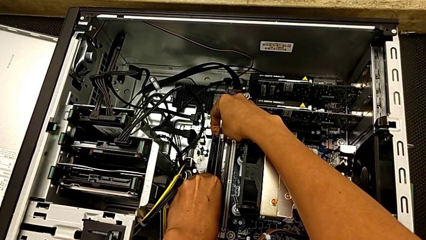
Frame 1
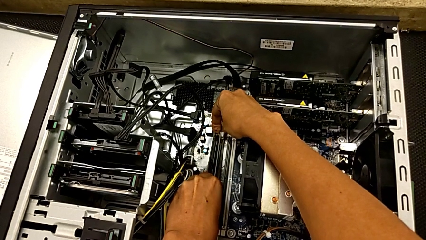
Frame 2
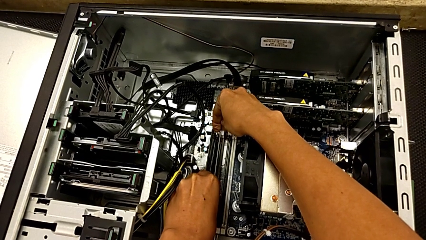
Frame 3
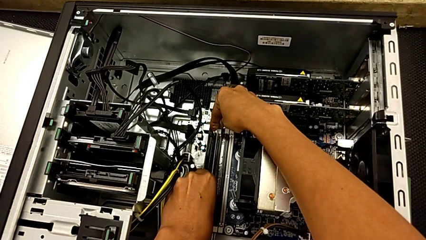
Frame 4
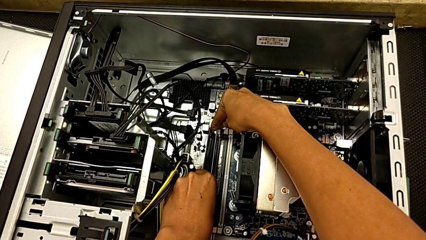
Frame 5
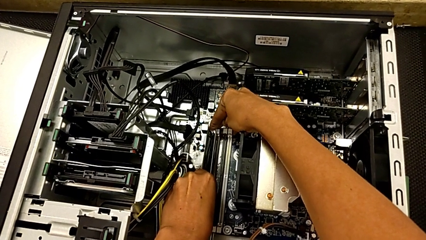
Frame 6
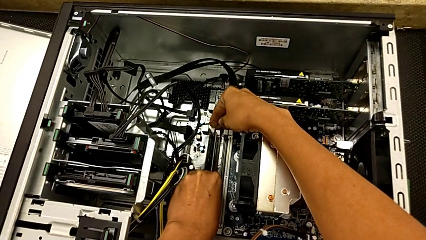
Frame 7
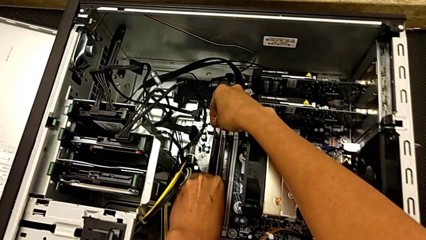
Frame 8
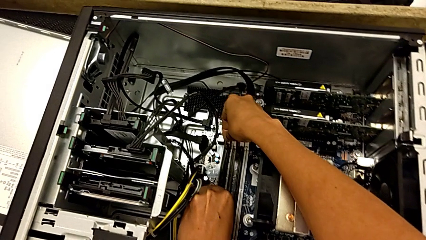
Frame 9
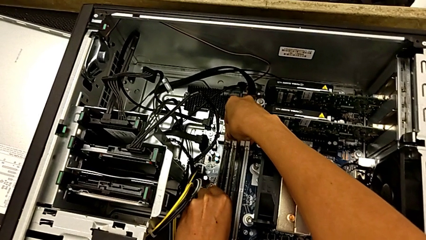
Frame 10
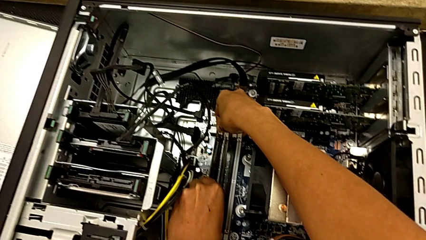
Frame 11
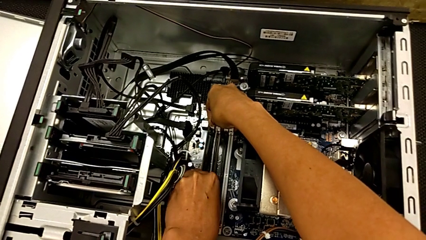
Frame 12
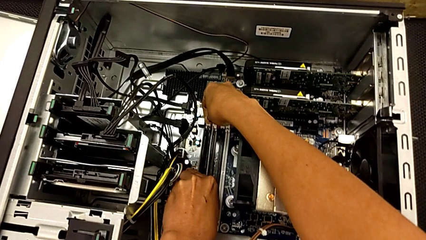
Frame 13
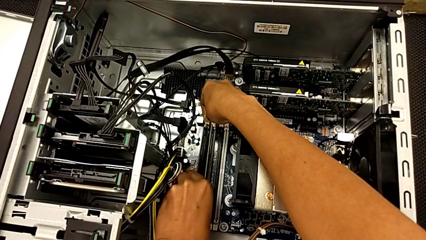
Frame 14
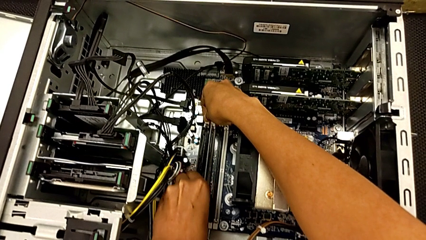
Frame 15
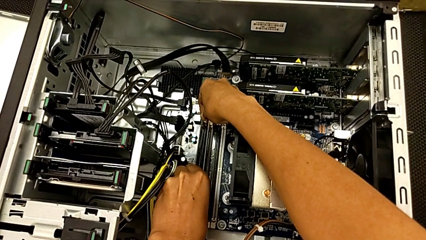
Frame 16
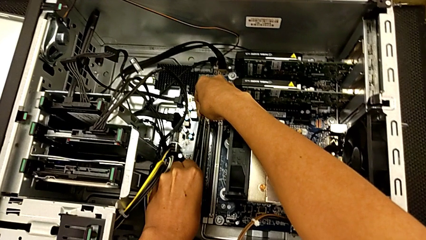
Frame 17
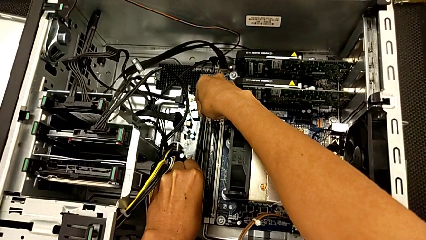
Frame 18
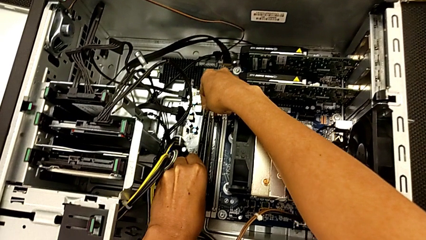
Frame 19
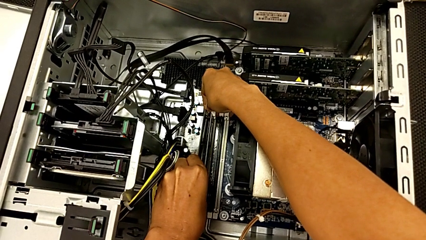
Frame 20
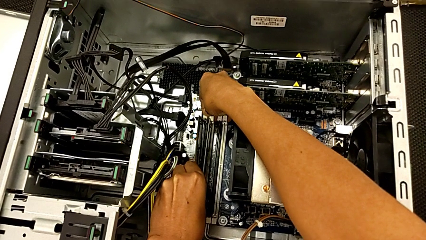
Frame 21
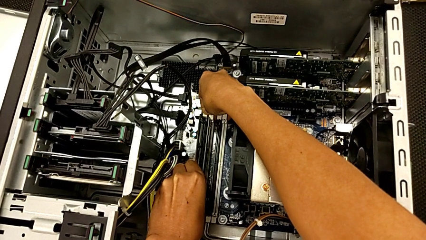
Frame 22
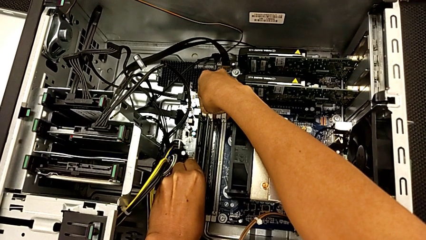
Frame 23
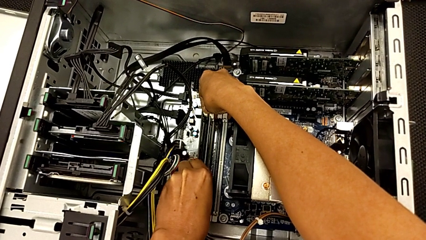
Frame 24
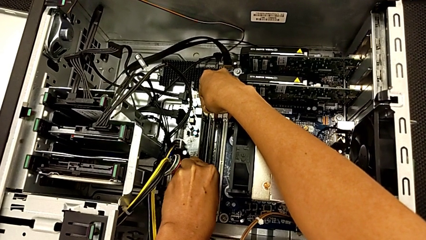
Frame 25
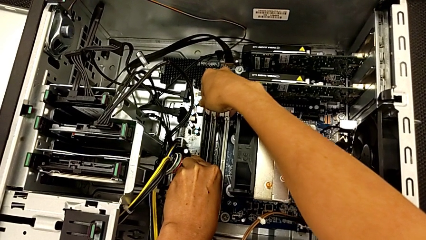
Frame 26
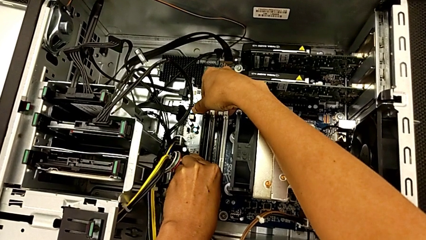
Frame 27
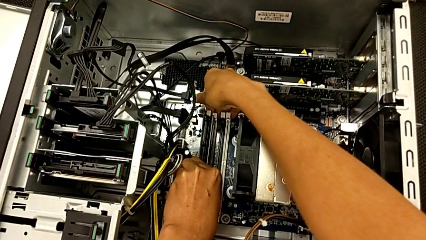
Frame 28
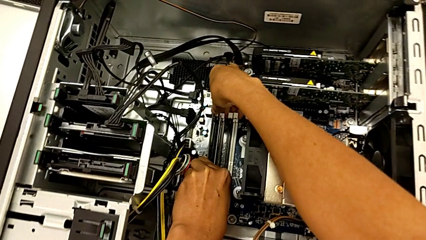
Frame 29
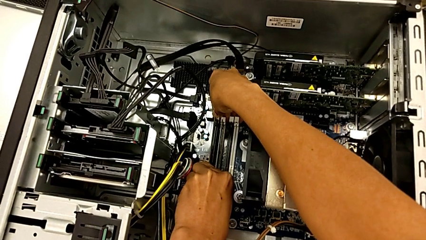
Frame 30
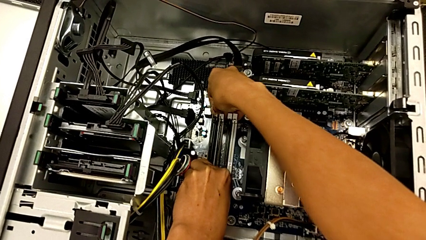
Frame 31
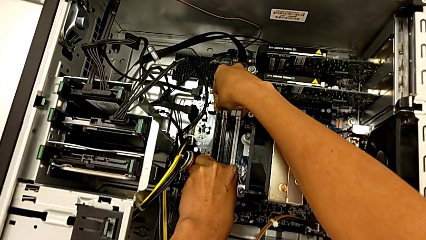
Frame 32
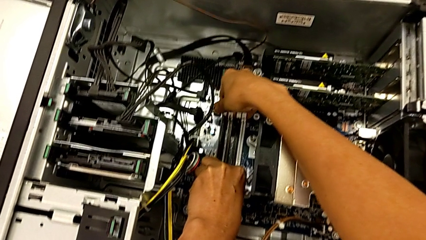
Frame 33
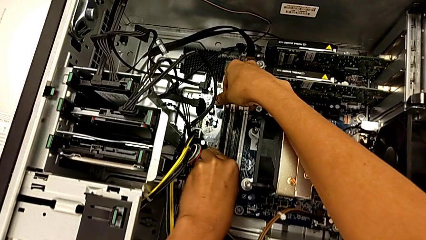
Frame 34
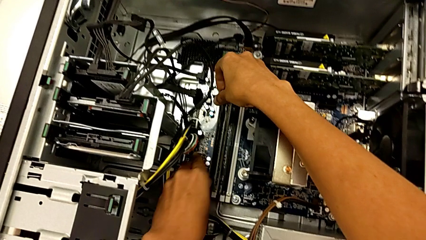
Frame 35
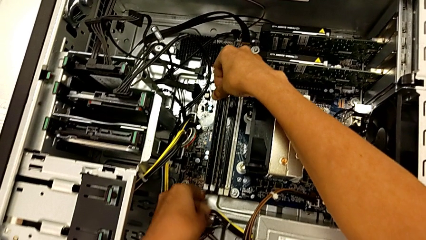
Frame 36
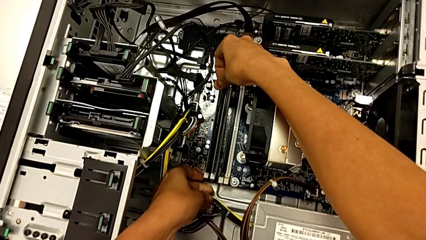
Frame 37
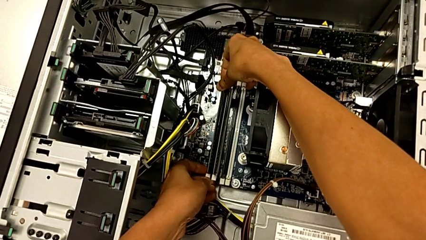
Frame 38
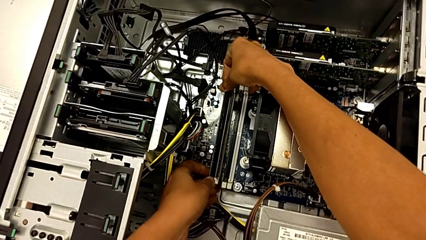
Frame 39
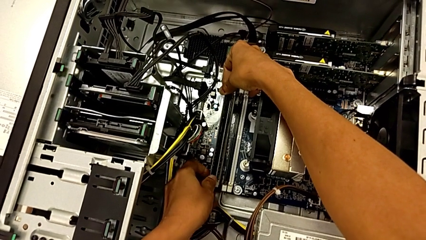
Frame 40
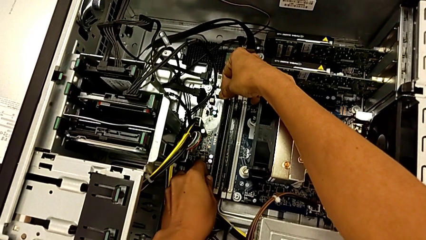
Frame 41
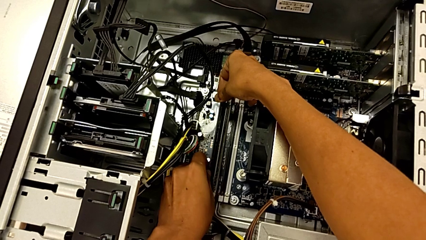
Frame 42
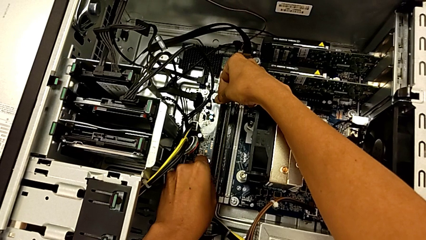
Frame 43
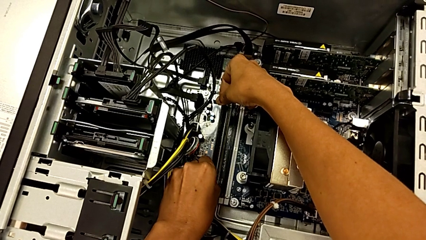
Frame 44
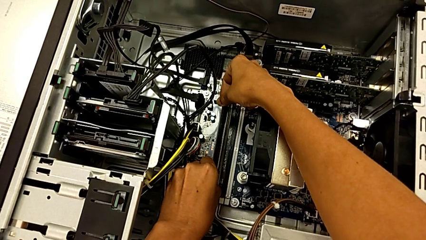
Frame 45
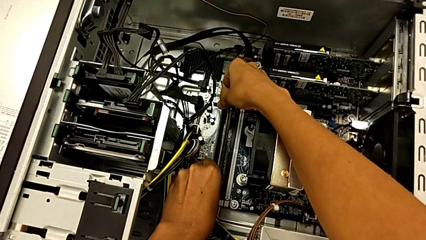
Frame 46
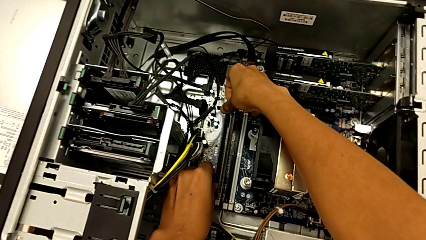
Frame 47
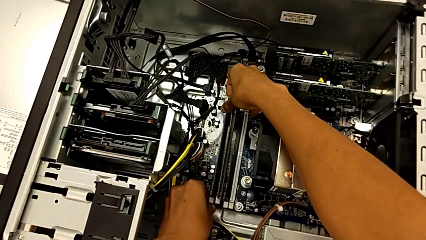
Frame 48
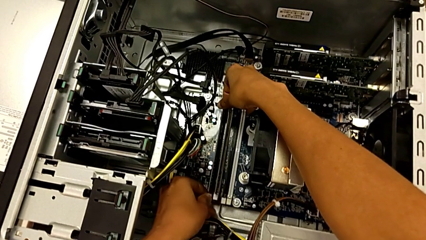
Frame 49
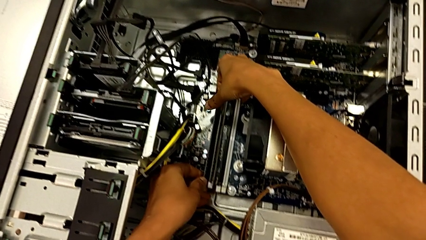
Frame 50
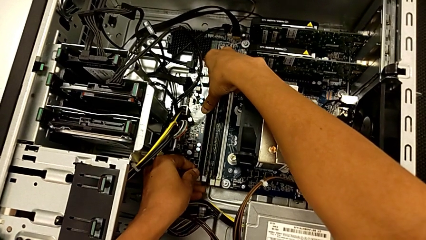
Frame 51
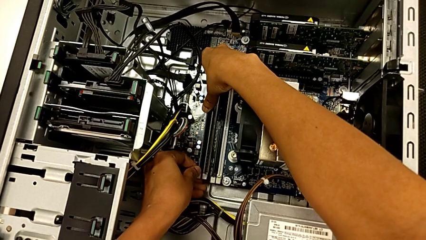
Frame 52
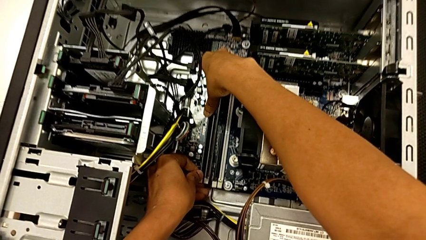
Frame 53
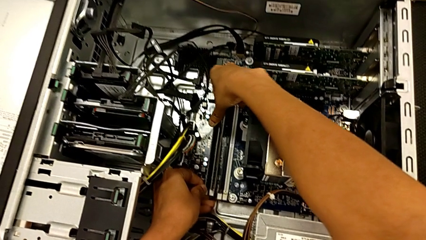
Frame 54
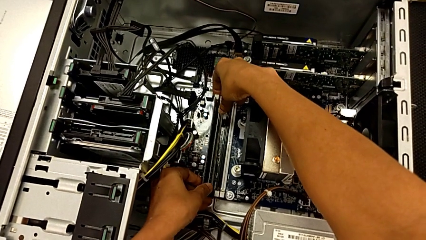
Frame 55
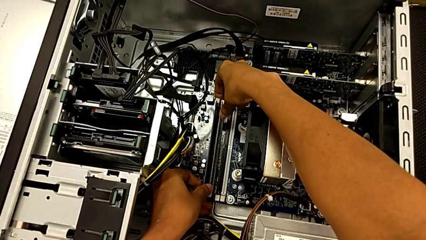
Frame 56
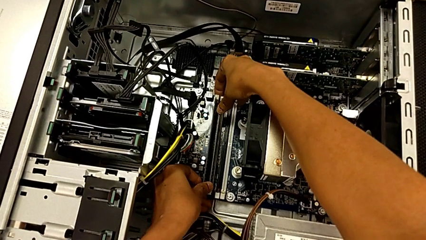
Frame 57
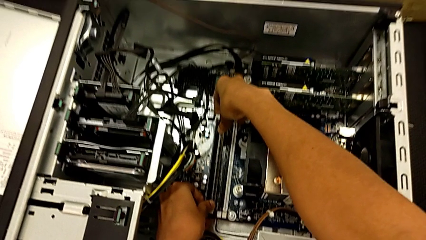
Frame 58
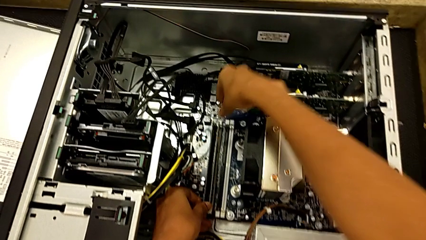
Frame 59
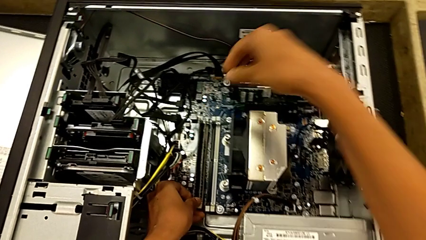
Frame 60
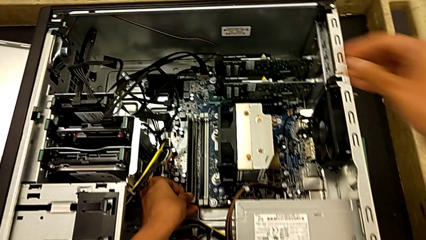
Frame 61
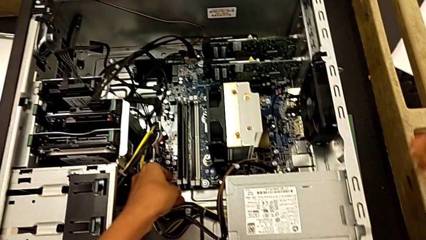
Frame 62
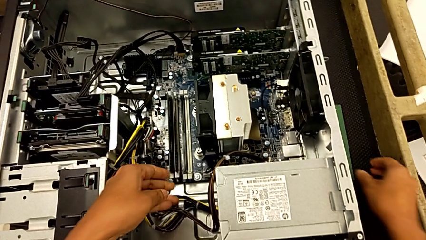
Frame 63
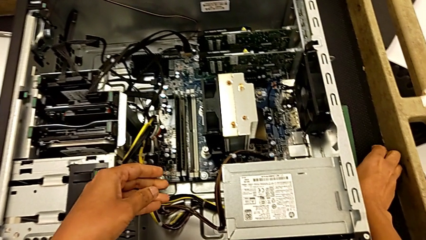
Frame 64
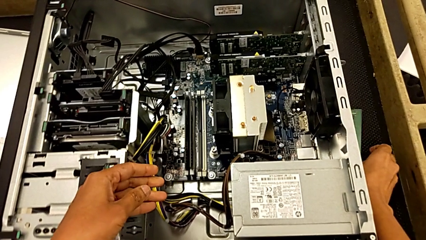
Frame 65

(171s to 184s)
The camera wearer is installing the second RAM into the computer tower. They keep assembling the second RAM and press the second RAM tab.

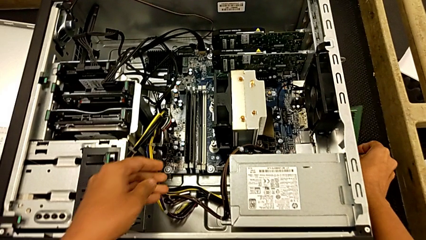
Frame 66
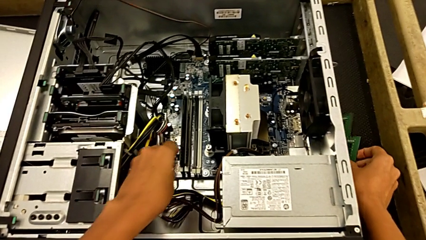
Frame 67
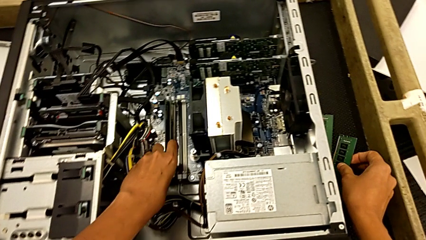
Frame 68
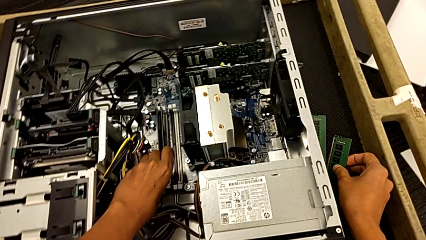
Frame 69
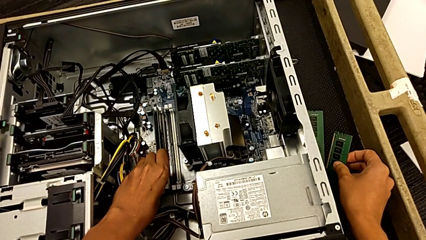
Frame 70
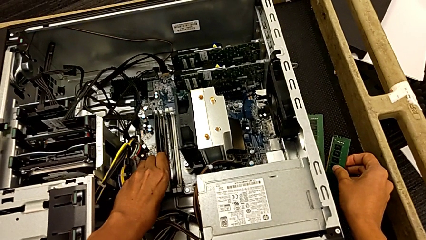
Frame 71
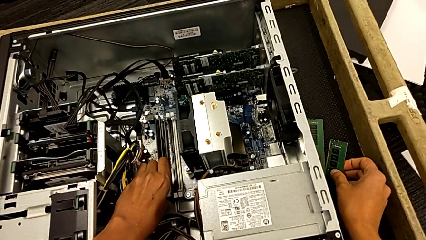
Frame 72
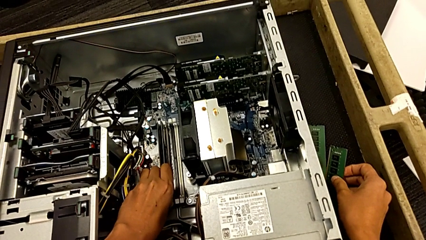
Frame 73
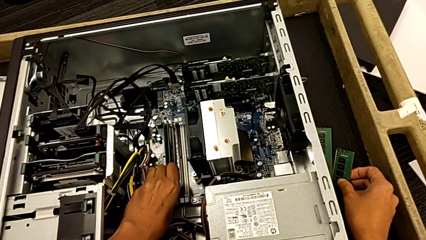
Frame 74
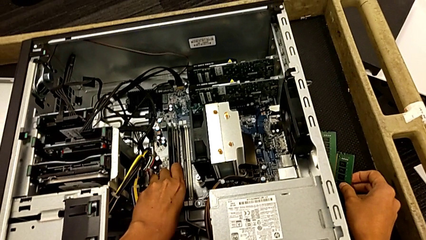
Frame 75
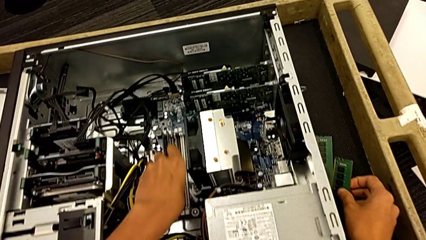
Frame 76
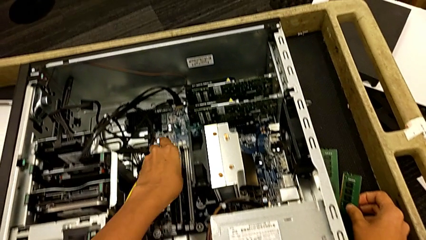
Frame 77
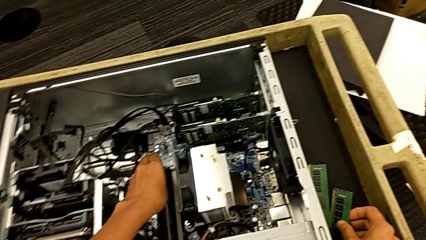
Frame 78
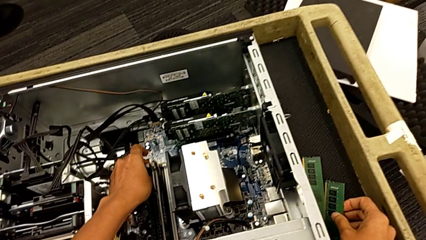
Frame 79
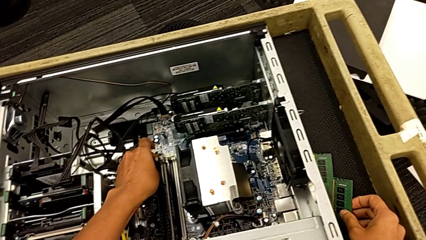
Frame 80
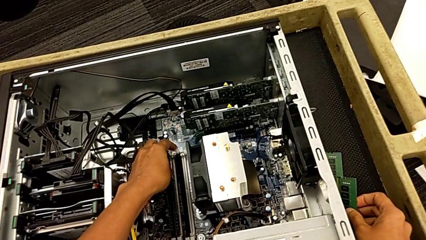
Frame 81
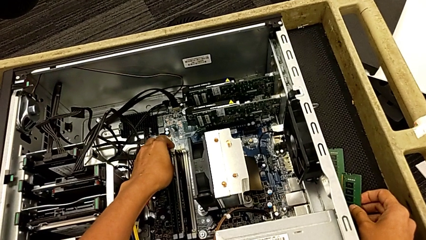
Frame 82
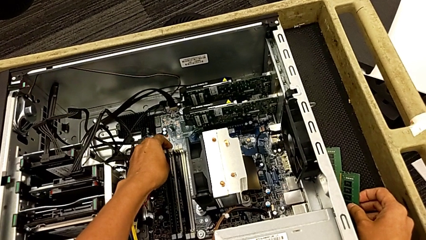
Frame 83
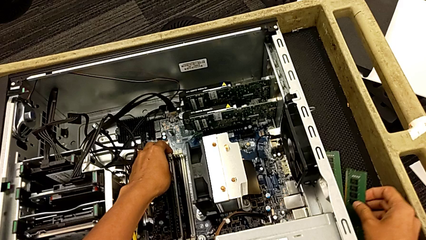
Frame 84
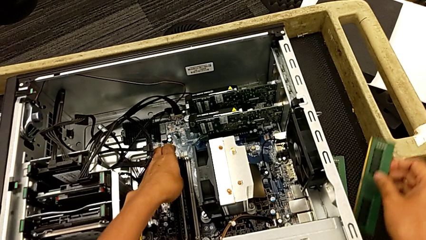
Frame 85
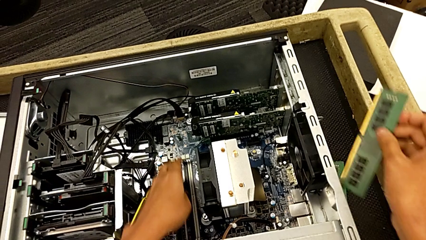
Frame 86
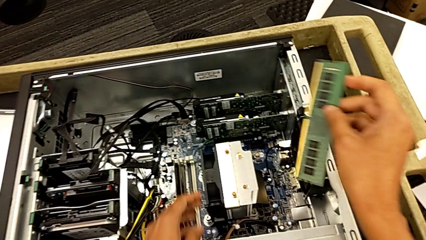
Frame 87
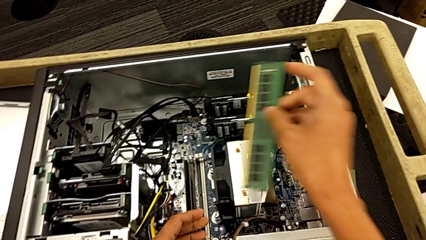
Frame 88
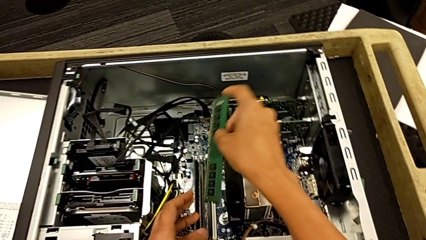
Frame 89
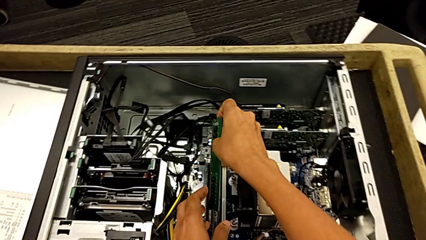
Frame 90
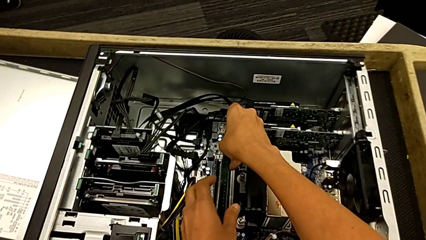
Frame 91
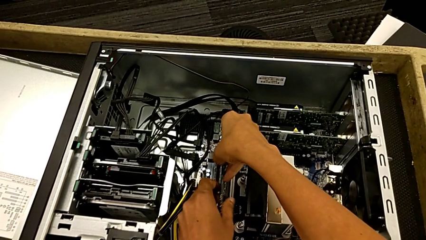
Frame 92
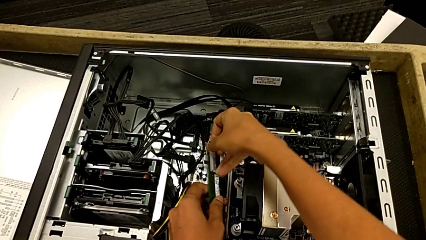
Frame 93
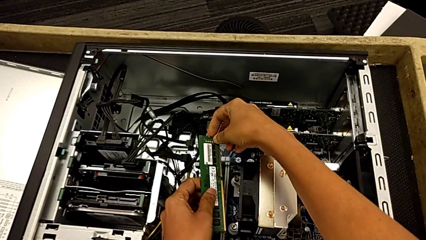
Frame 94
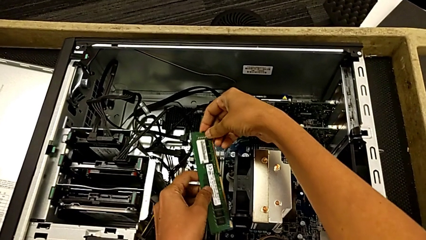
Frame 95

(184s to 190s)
The camera wearer is installing the third RAM stick into the computer tower. They grab the third RAM.
